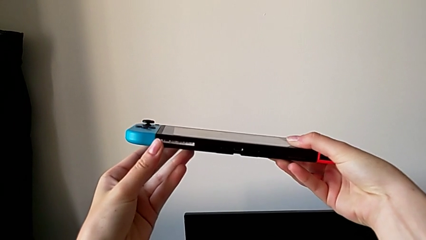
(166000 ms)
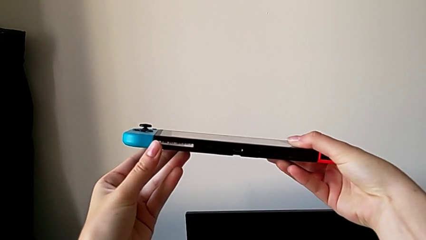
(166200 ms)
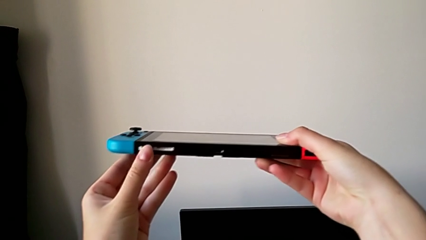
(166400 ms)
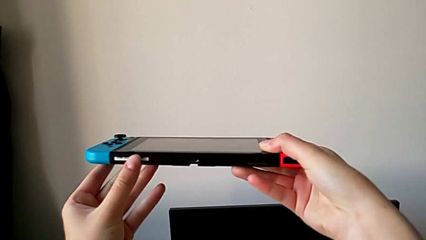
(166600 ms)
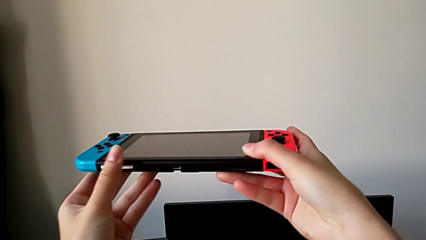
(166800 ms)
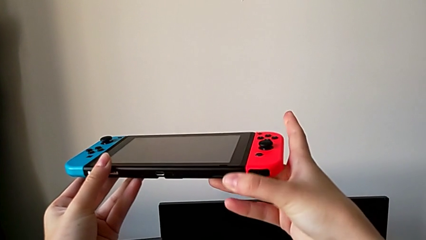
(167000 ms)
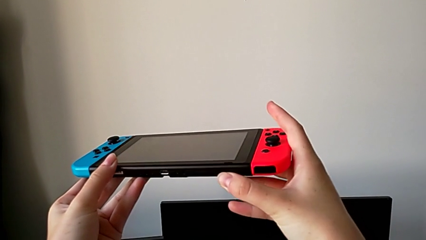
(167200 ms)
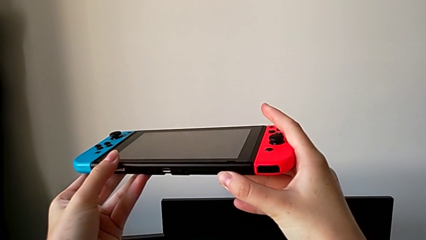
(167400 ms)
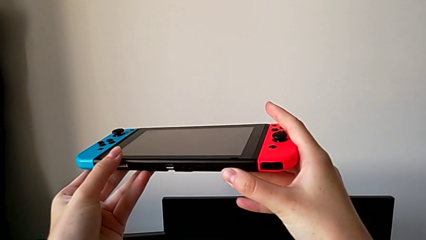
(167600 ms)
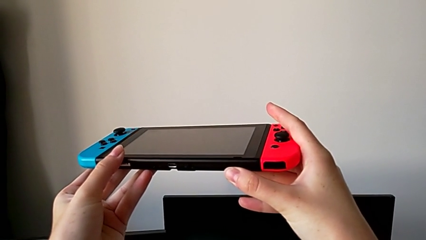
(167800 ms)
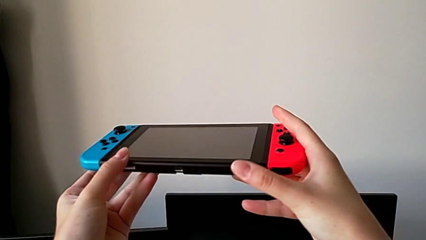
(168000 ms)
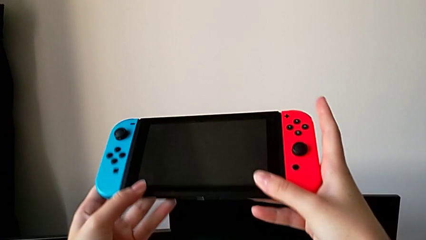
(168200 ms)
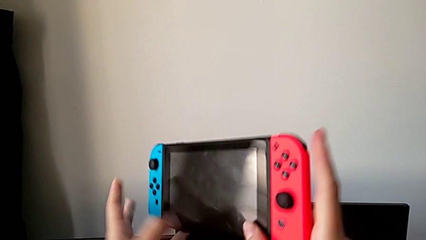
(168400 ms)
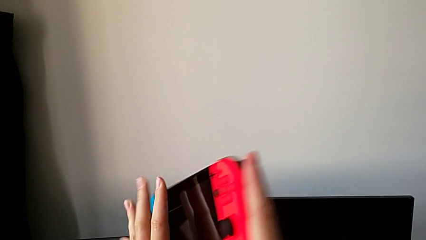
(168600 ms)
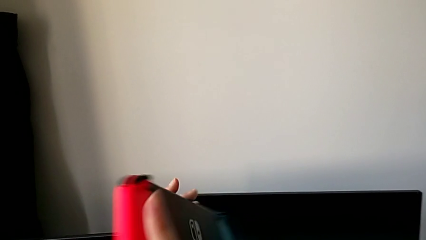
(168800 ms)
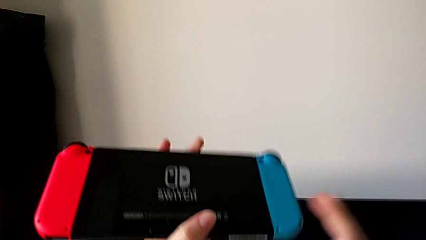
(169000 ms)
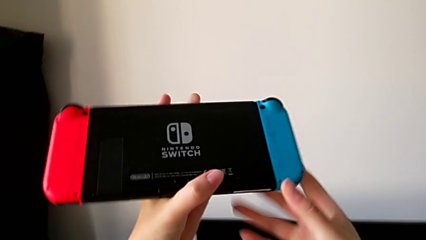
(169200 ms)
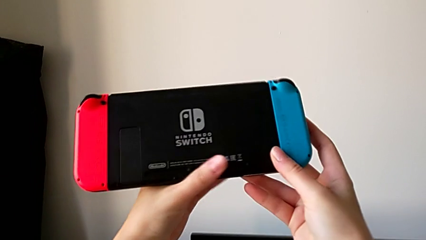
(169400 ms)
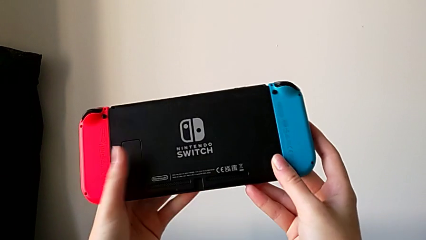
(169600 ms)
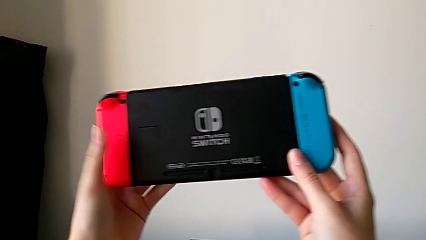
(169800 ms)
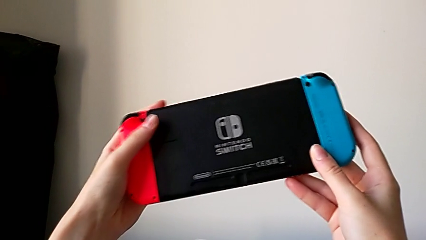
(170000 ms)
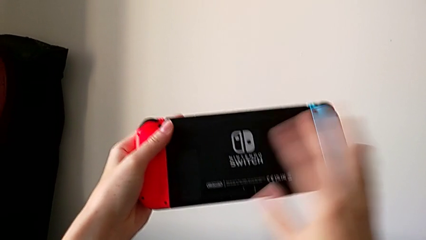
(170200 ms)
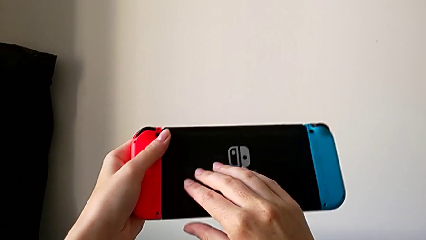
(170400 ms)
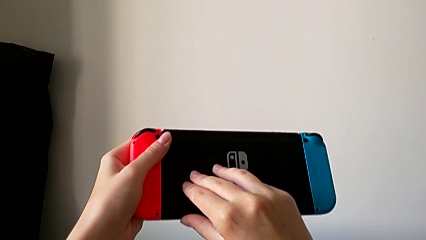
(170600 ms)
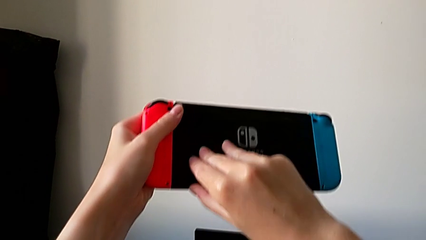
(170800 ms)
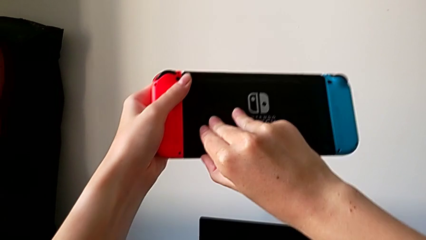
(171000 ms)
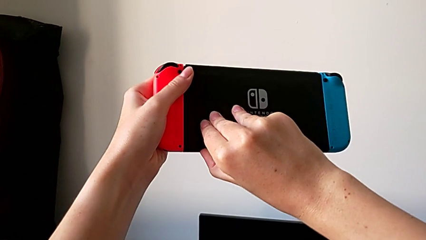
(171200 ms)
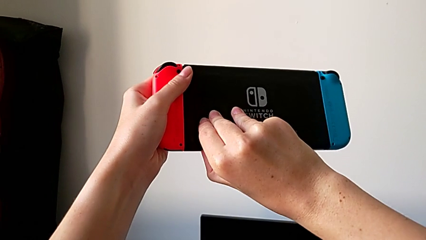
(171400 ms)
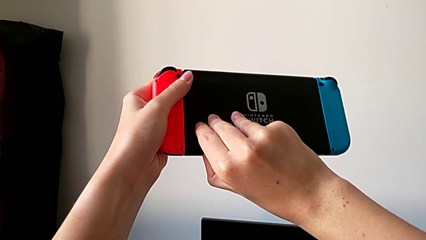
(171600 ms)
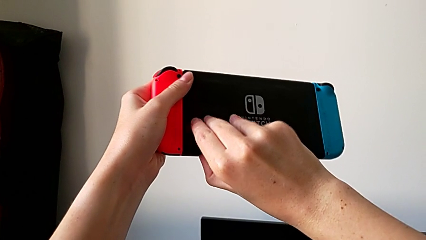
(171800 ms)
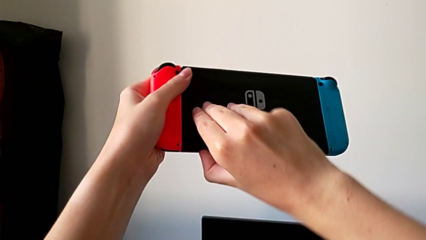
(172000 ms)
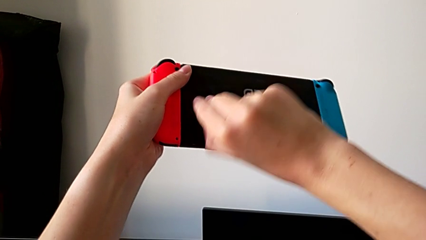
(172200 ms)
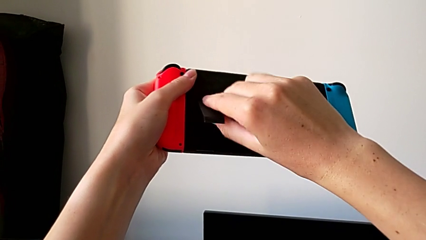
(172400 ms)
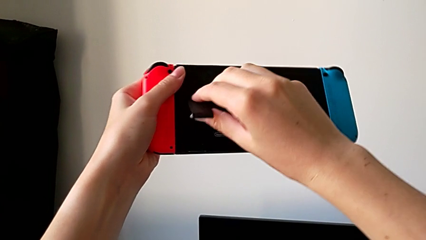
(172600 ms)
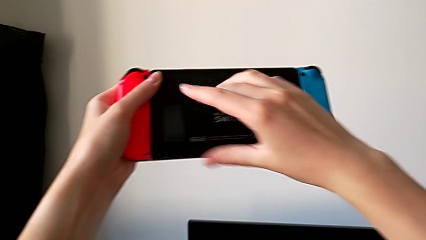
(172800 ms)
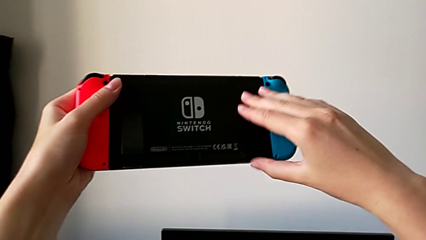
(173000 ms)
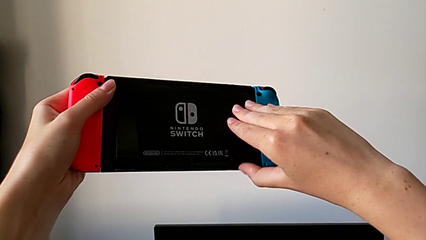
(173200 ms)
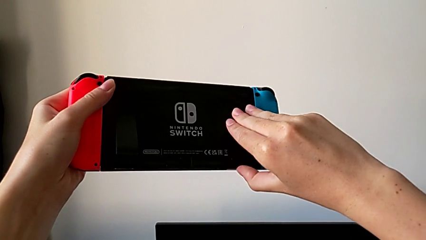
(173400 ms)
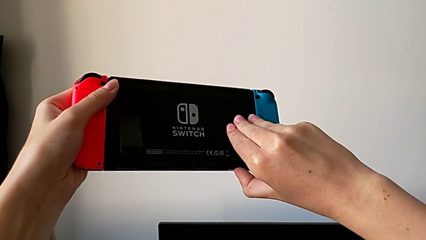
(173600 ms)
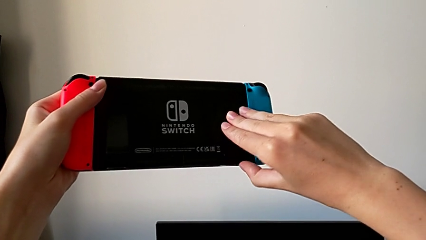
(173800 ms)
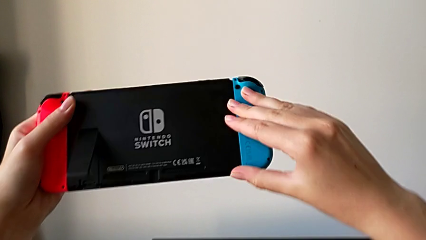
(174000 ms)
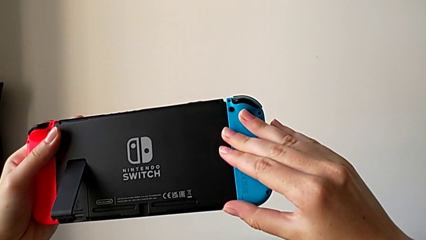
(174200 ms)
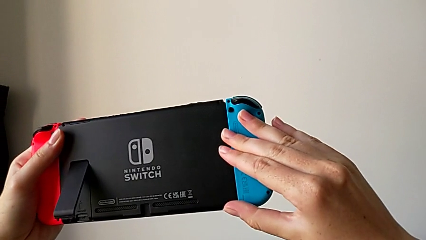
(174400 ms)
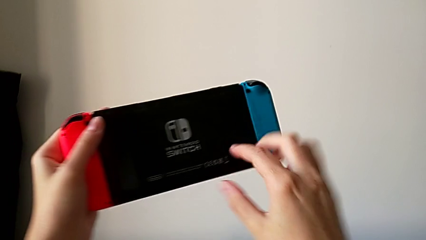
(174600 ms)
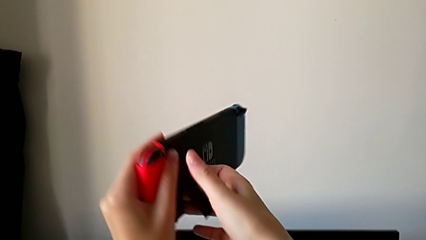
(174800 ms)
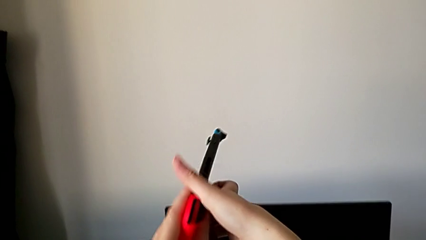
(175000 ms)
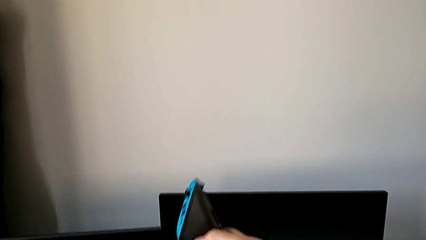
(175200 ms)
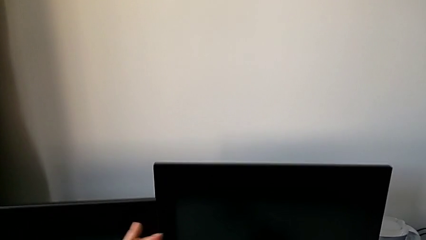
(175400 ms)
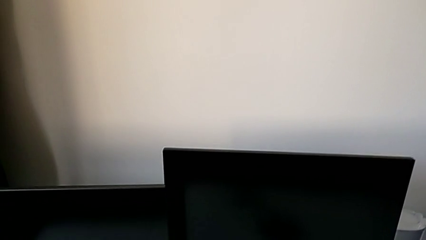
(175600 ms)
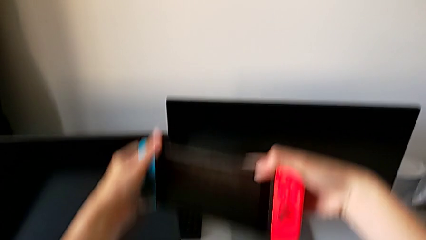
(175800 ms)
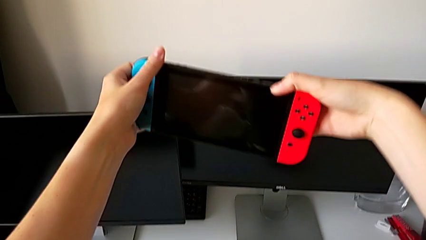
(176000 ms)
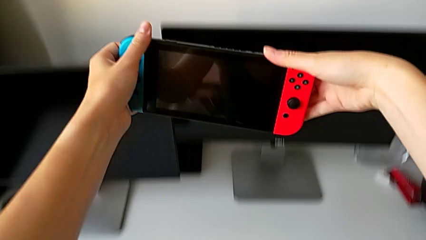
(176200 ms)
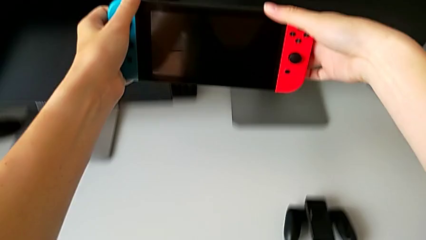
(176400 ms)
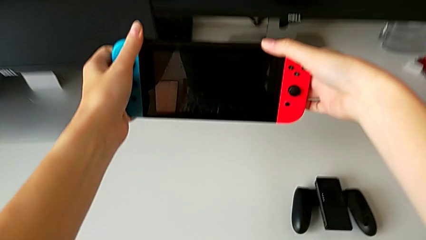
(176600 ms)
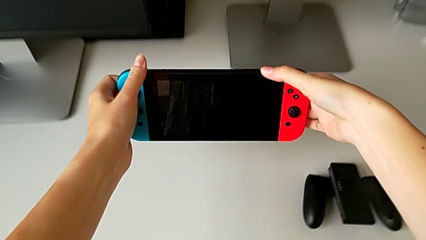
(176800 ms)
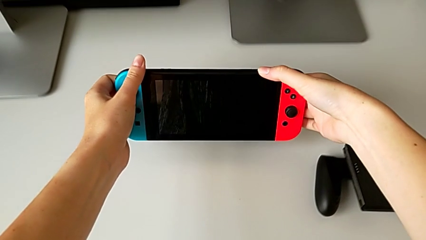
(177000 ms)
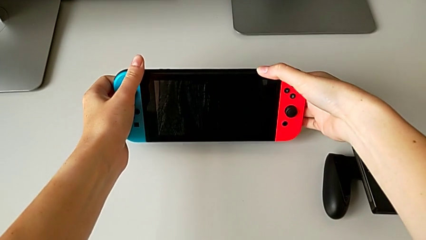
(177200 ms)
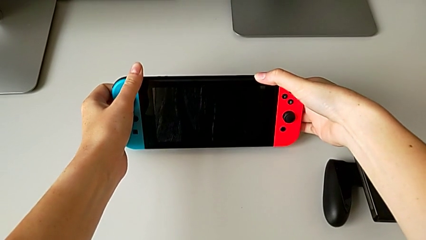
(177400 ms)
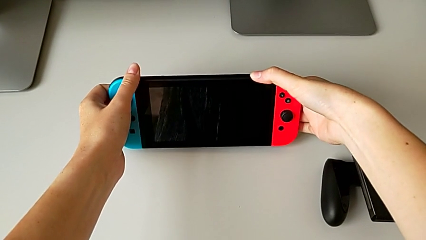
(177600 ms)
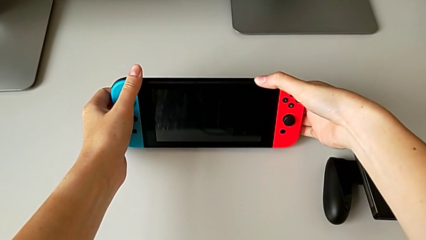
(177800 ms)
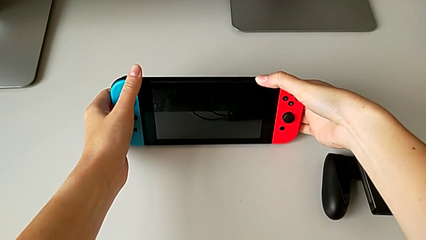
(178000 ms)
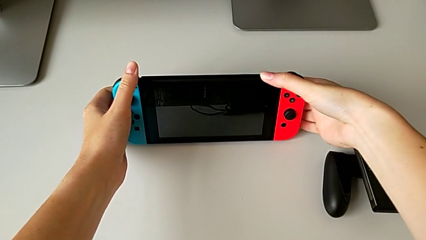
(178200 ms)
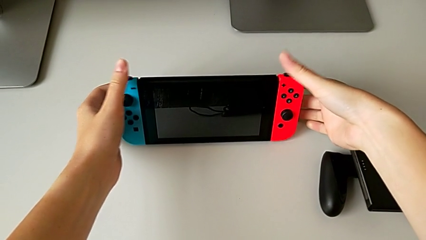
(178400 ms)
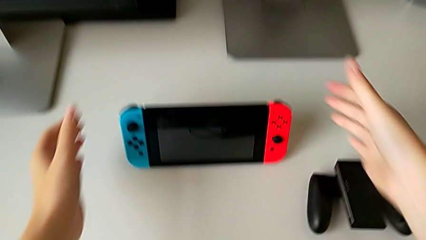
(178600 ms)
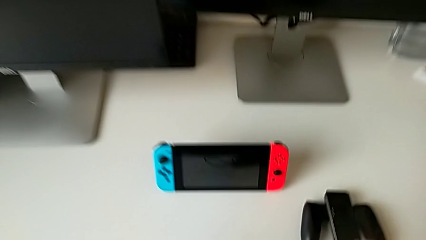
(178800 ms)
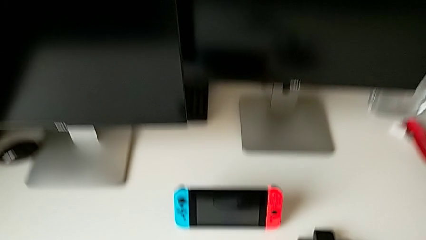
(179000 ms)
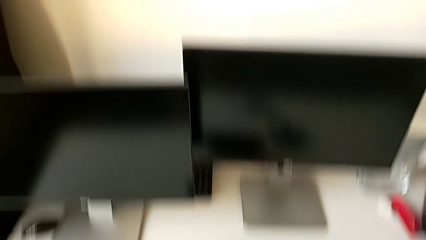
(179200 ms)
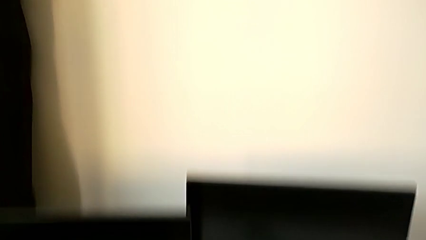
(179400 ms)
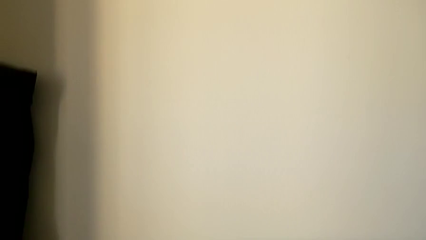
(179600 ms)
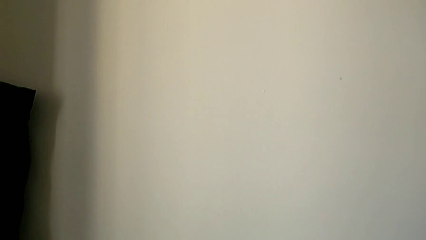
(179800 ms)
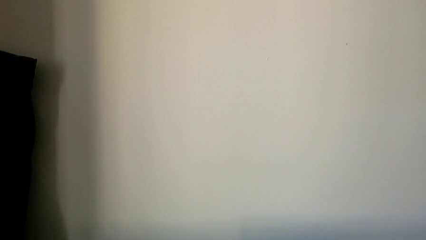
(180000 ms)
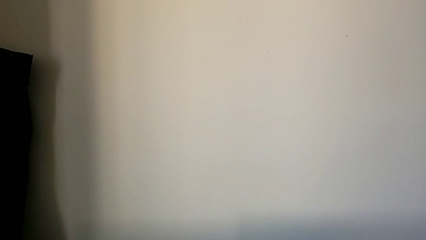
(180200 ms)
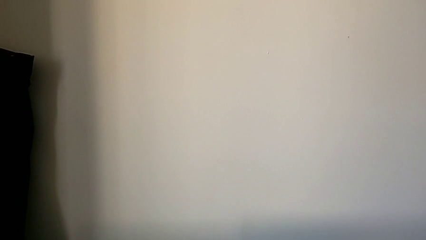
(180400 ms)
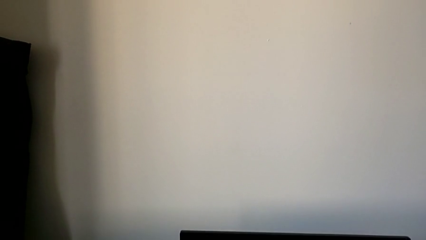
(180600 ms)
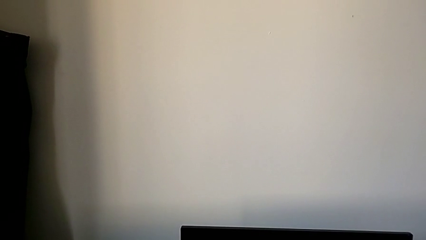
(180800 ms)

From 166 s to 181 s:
The camera wearer is opening the kickstand on the Nintendo Switch. They keep inspecting the Nintendo Switch, open the bottom kickstand, flip the Nintendo Switch and place it.

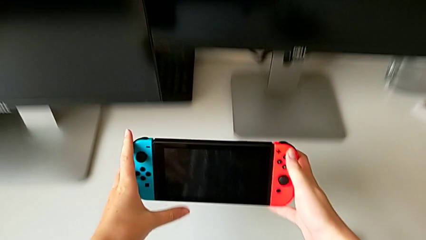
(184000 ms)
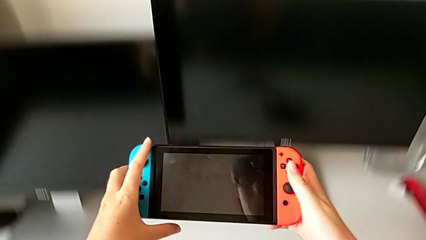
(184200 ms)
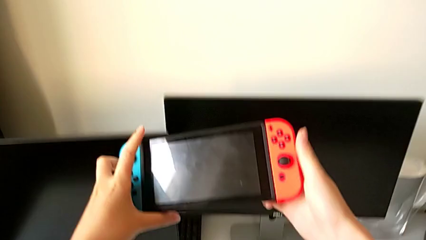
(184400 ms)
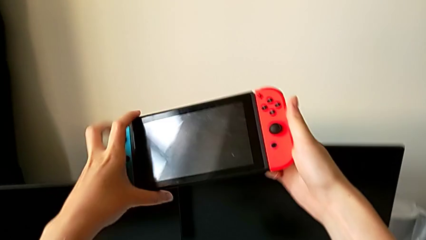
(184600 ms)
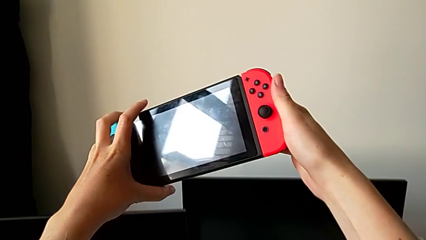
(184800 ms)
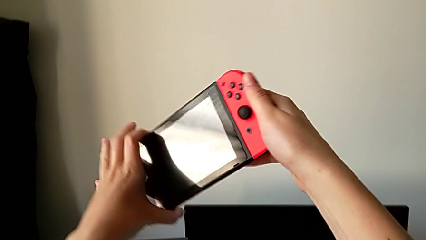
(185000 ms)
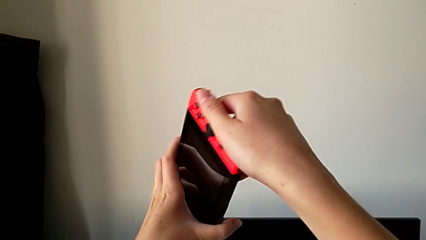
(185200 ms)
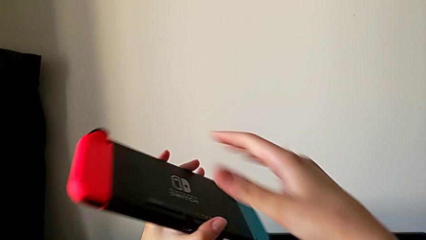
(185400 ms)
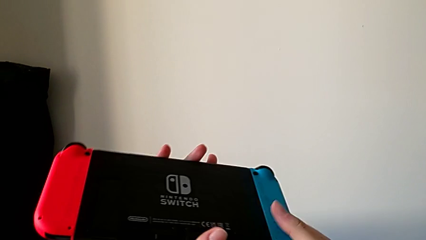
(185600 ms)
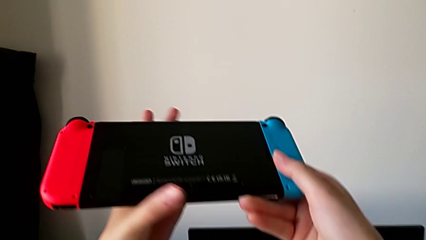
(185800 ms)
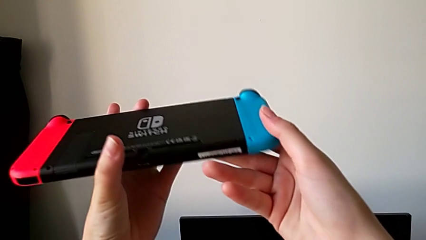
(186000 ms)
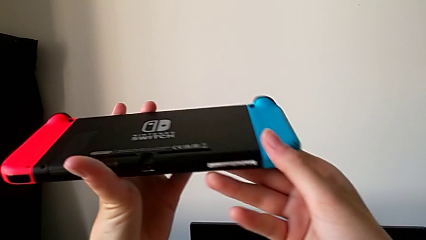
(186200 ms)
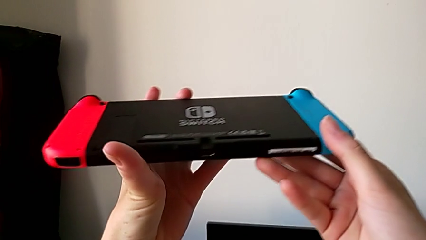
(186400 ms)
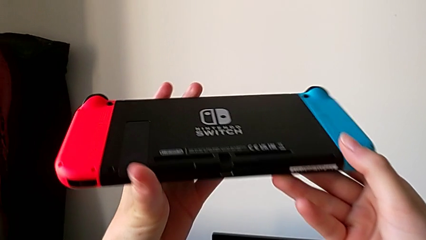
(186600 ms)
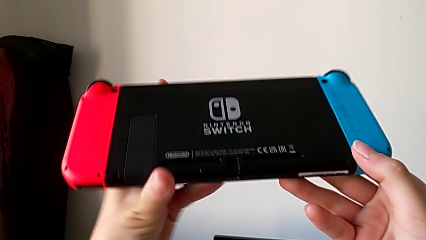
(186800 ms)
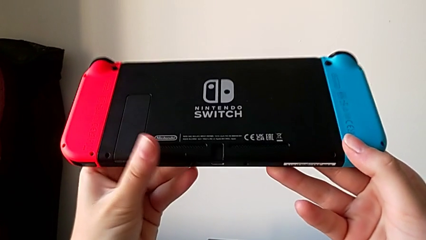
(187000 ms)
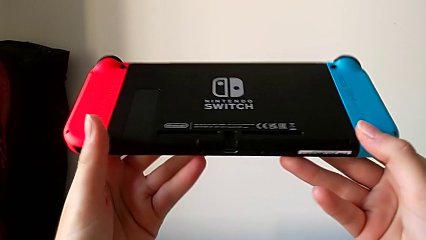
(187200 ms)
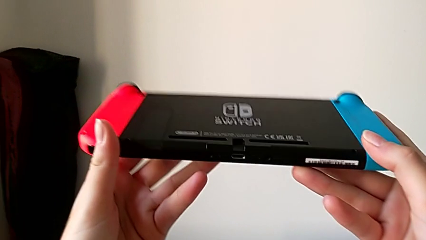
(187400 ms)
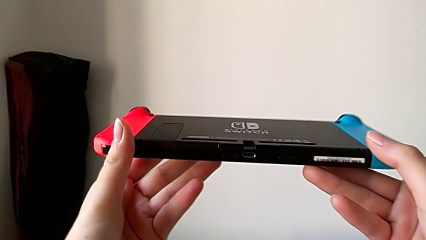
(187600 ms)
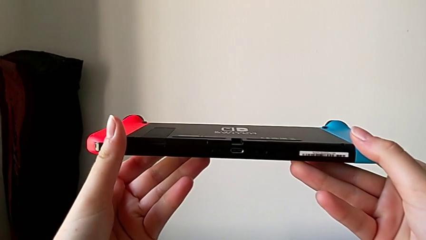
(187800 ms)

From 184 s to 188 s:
The camera wearer is changing the Nintendo Switch game card. They grab the Nintendo Switch and flip it.
